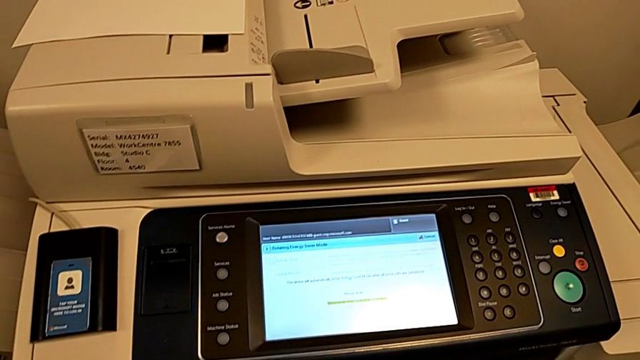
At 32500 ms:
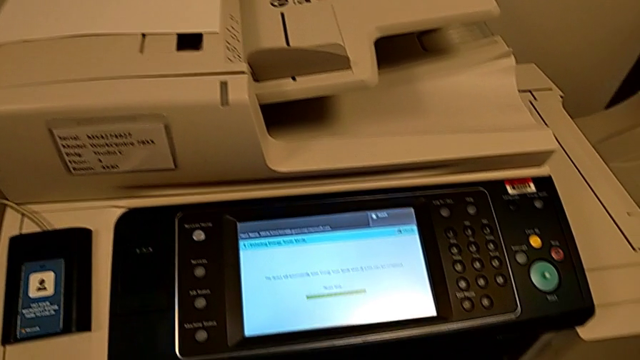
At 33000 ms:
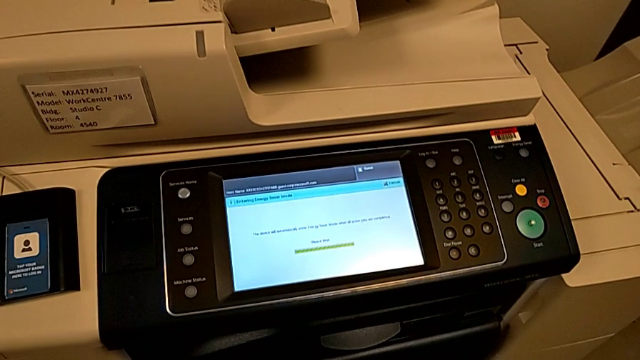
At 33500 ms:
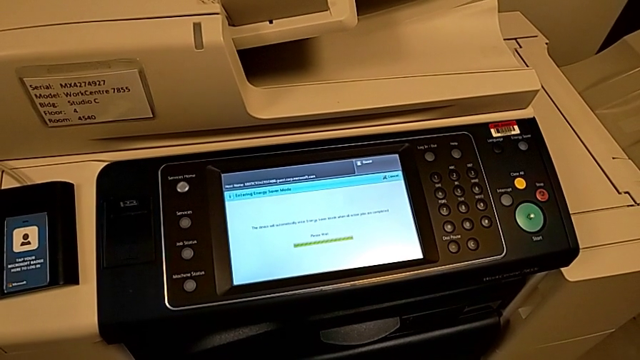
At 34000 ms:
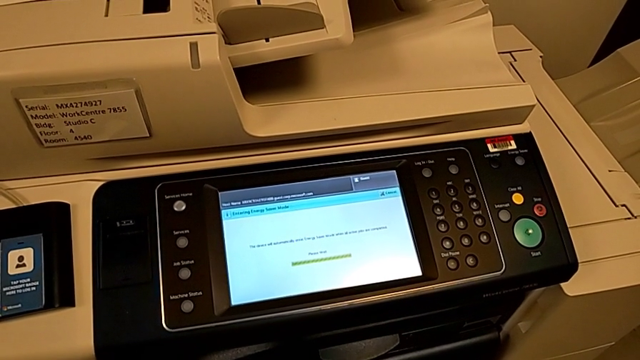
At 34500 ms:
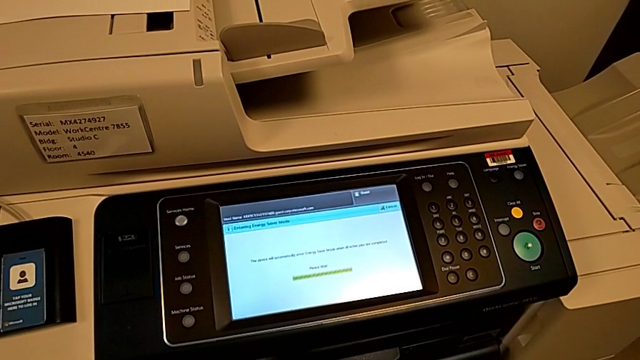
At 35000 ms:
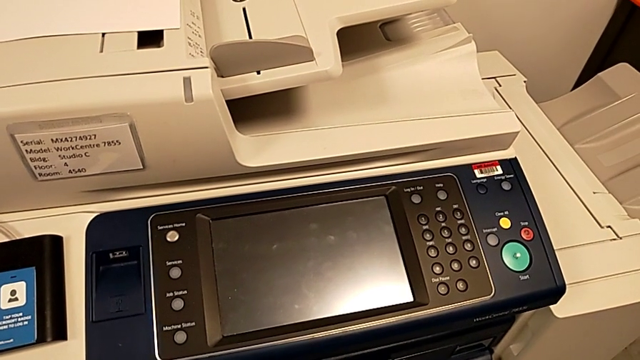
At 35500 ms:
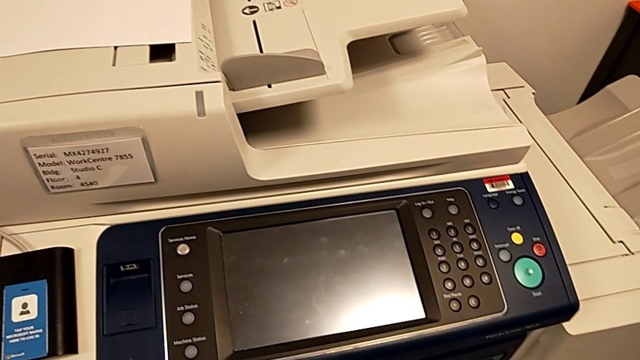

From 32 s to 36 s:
The camera wearer is turning off the printer. They press the button.

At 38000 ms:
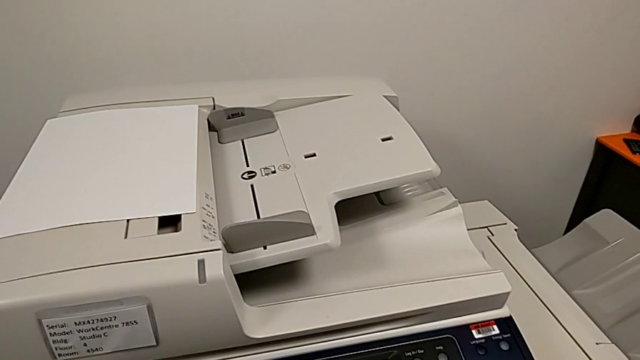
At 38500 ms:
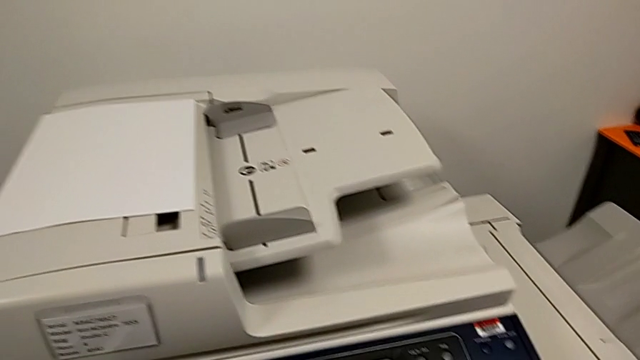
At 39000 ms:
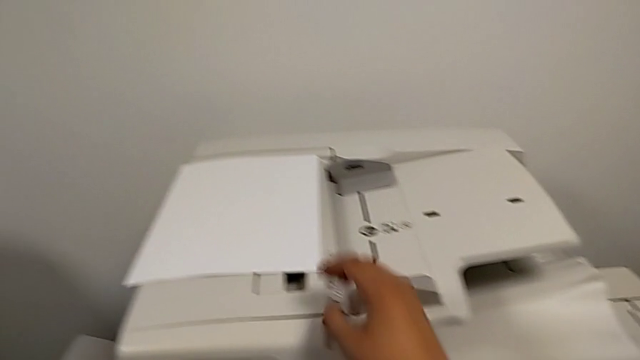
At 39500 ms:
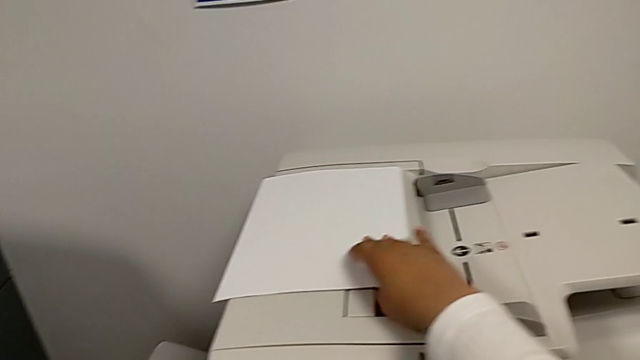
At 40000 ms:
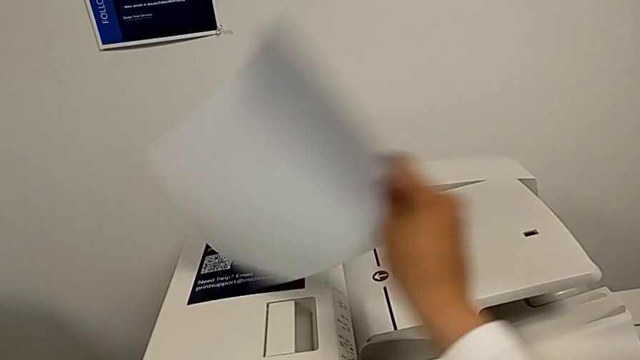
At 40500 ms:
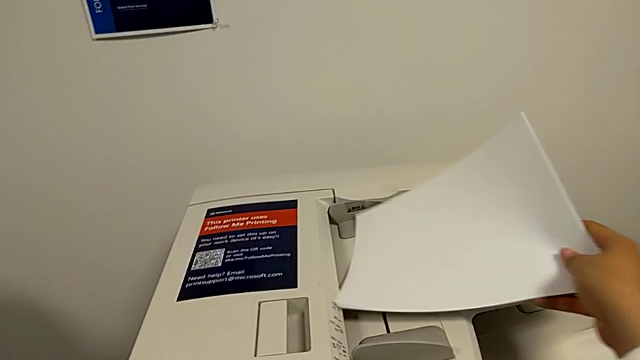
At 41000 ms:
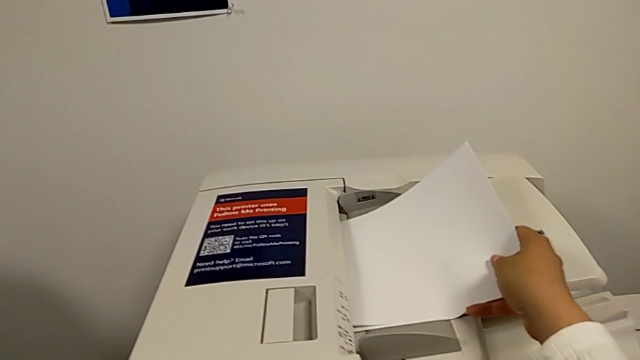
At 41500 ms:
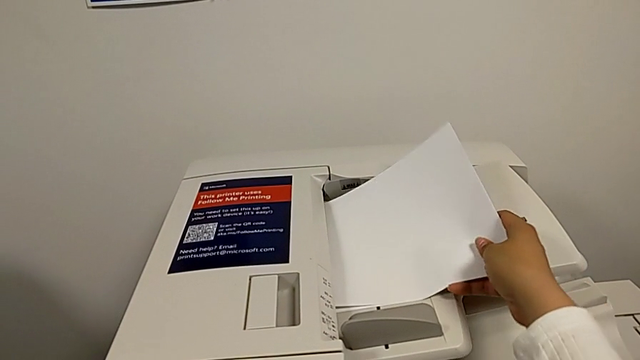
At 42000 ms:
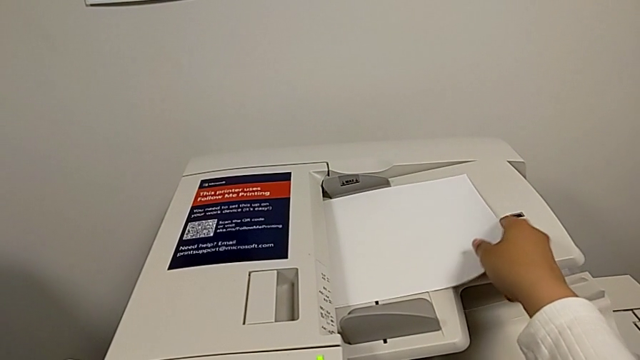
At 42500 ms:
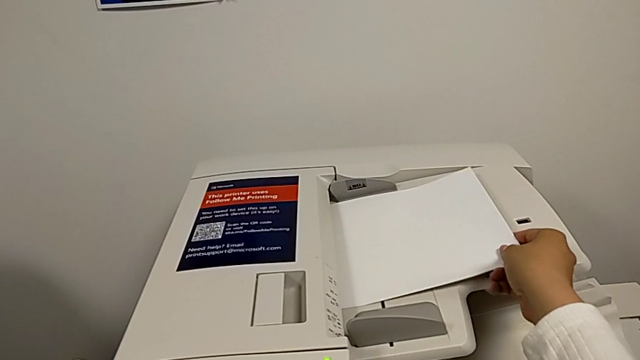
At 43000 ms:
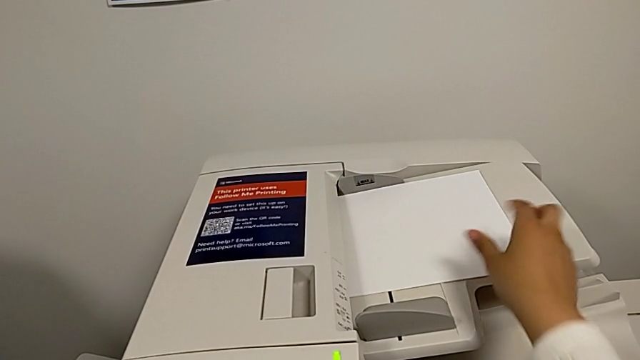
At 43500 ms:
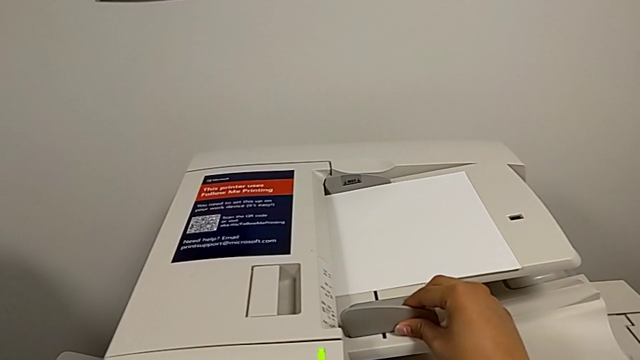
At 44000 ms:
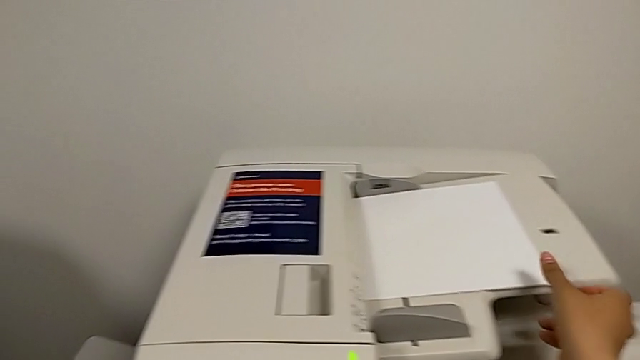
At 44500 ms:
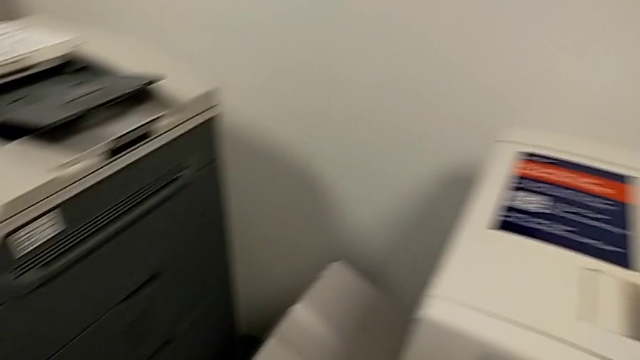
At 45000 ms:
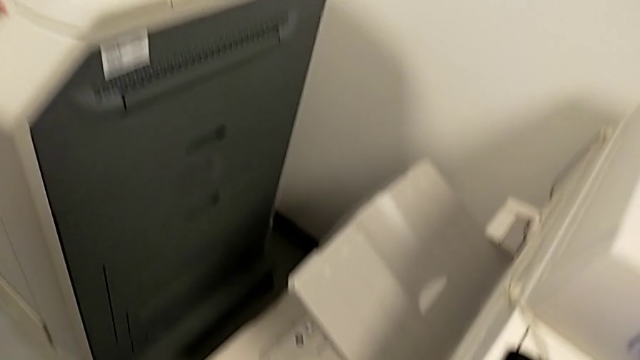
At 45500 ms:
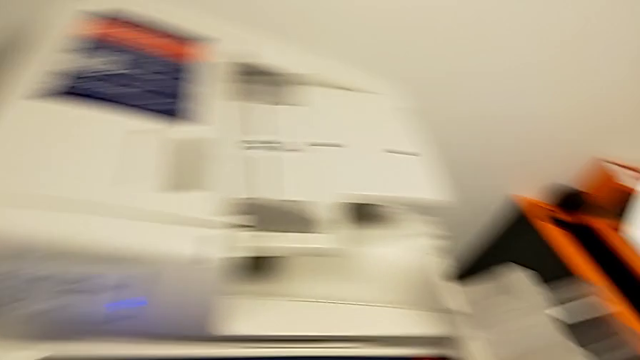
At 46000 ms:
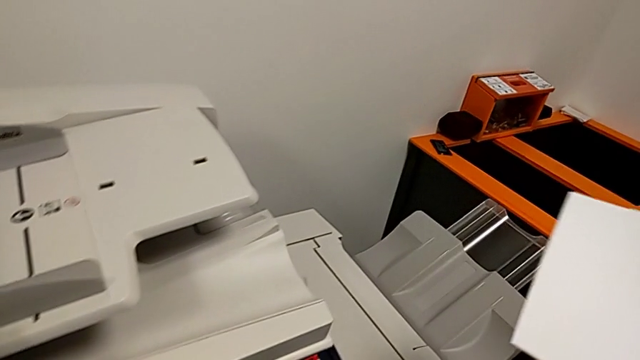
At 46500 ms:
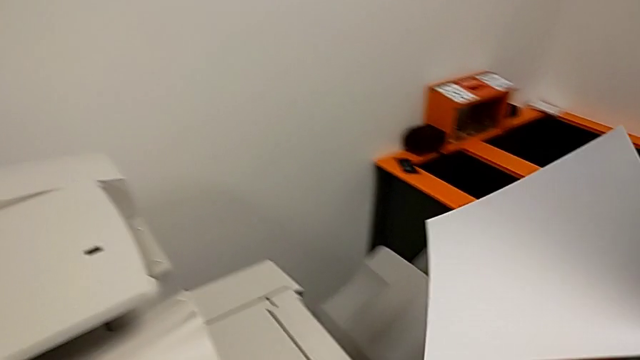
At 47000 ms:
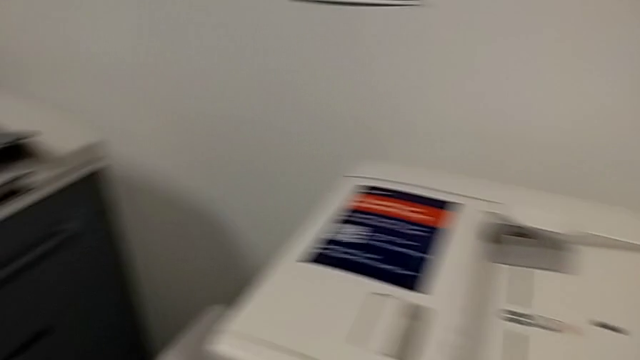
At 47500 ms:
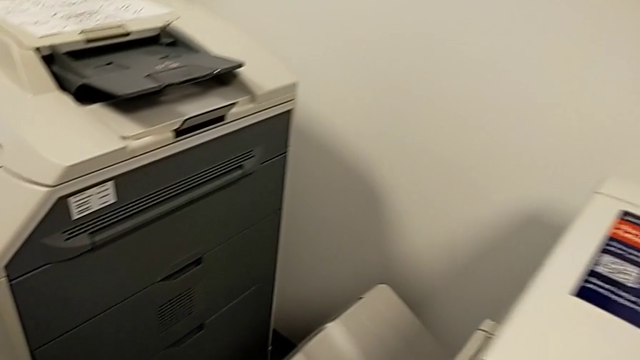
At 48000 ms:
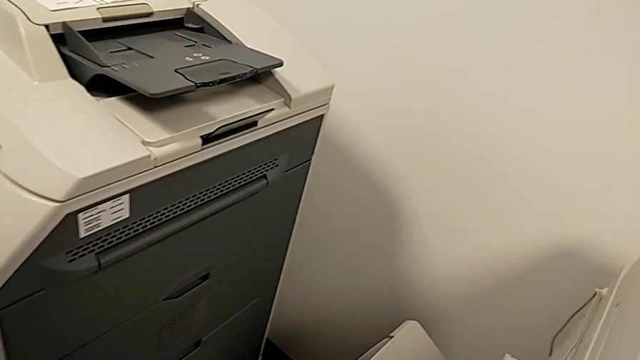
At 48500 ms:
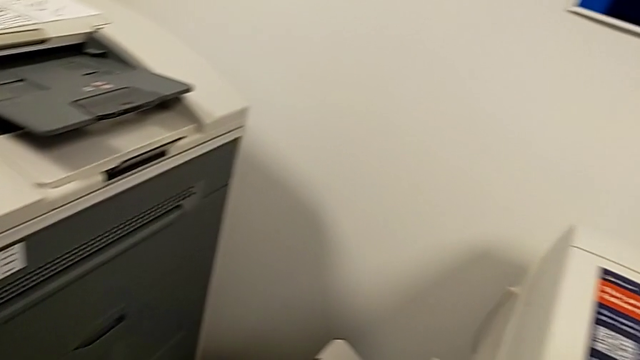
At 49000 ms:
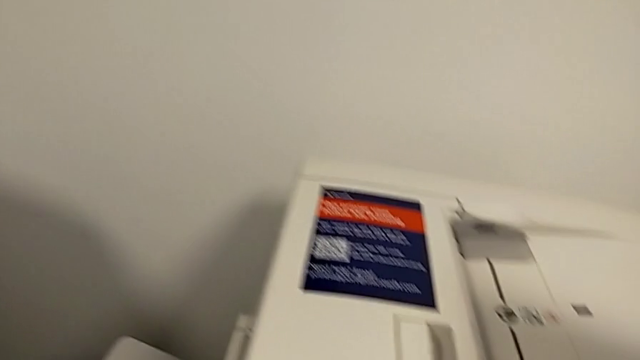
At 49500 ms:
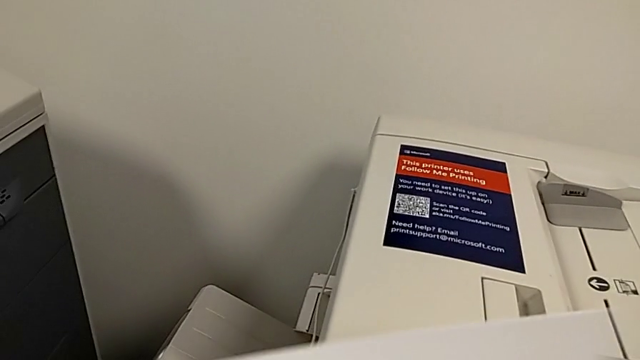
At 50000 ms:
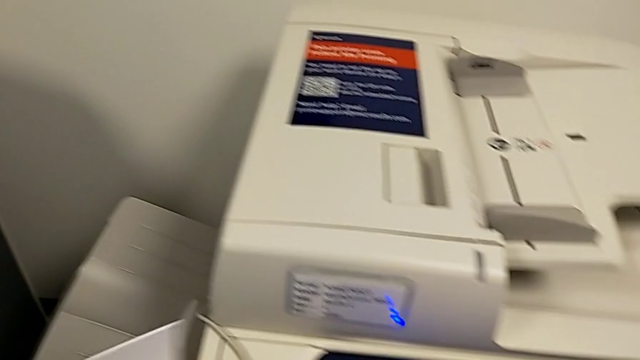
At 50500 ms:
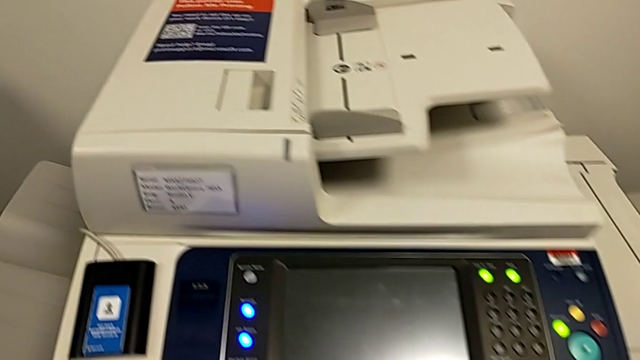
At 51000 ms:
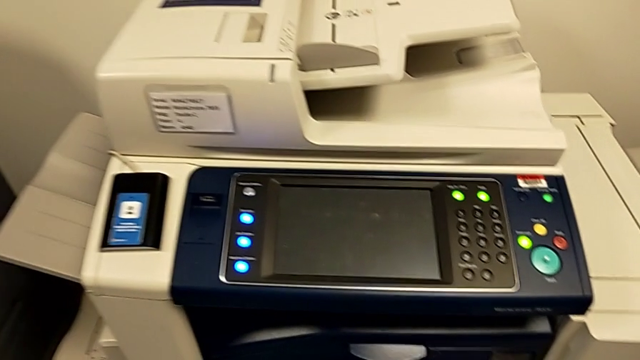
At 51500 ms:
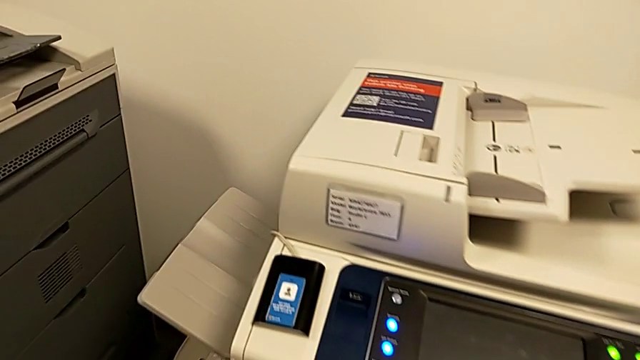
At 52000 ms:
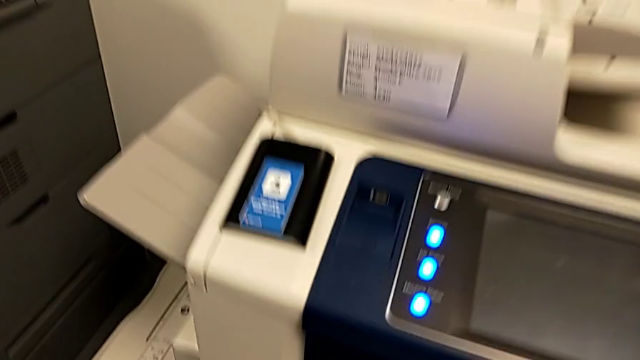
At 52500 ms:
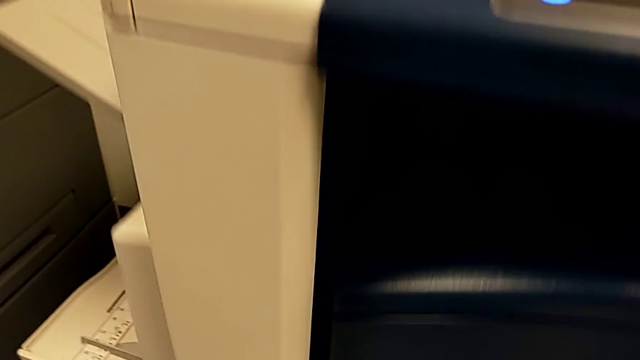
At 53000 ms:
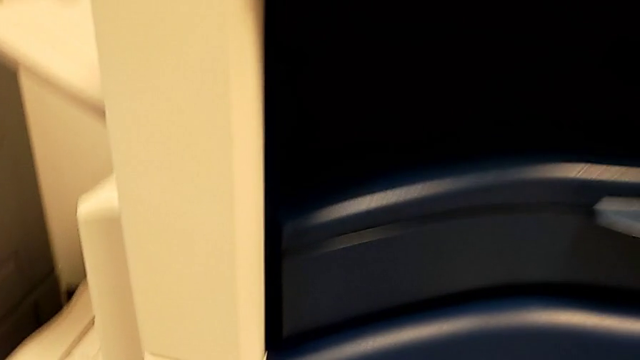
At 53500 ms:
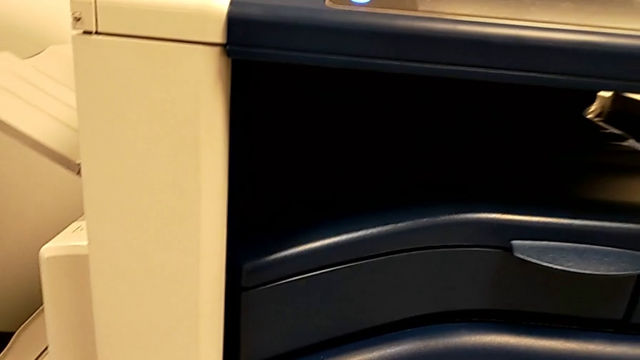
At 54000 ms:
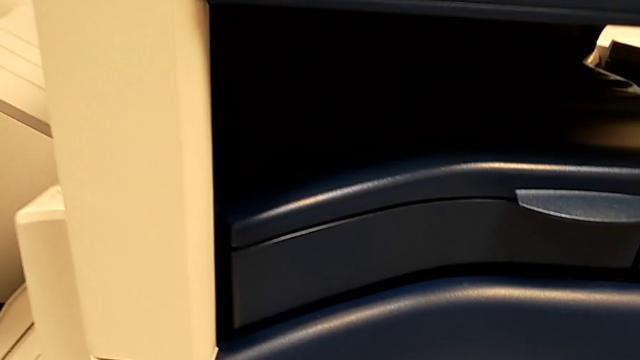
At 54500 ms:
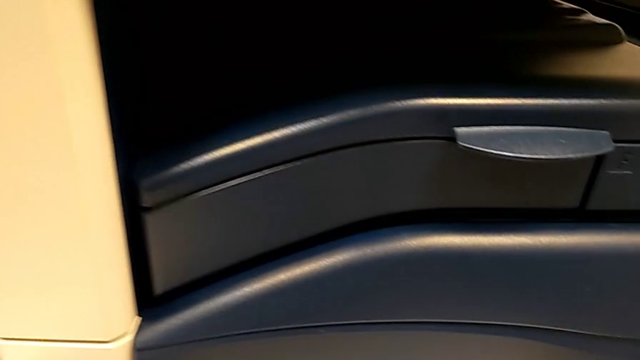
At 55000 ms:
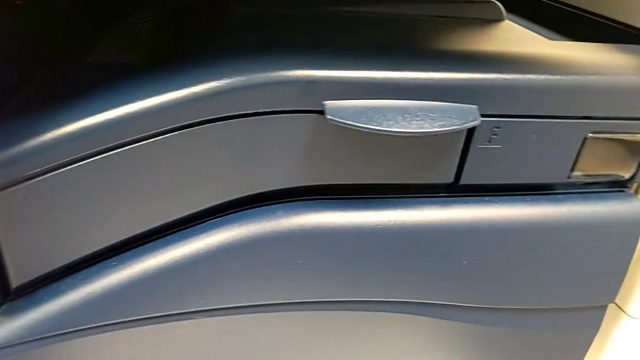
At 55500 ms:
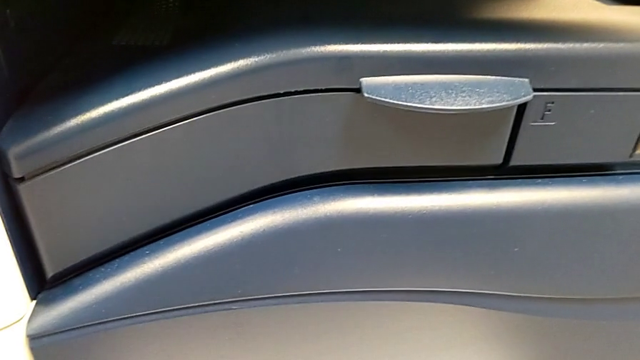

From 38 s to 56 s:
The camera wearer is placing paper in the upper paper tray. They grab the paper stack, wrongly insert the upper paper stack and hold the upper paper tray.
